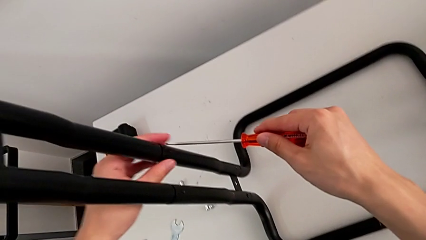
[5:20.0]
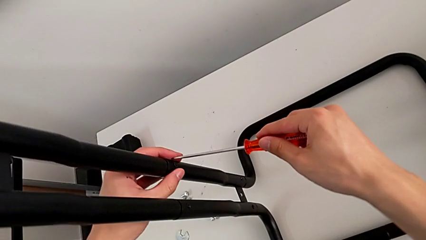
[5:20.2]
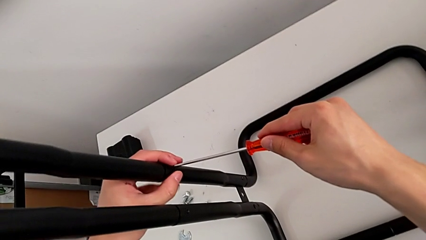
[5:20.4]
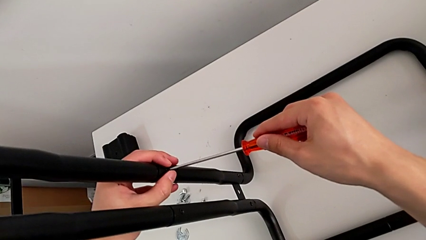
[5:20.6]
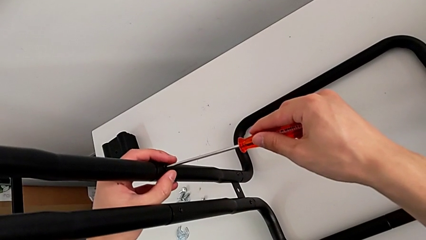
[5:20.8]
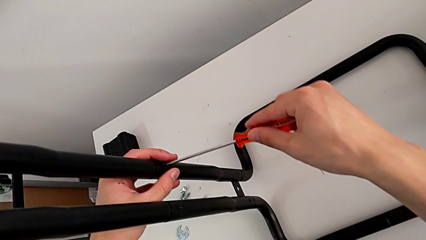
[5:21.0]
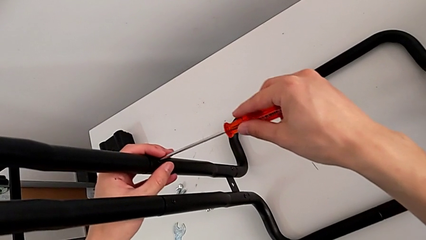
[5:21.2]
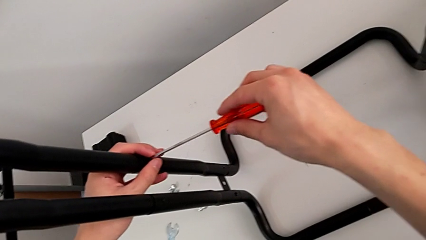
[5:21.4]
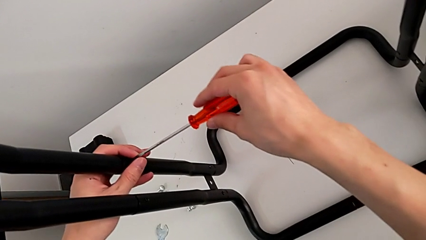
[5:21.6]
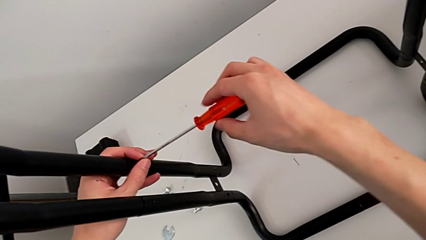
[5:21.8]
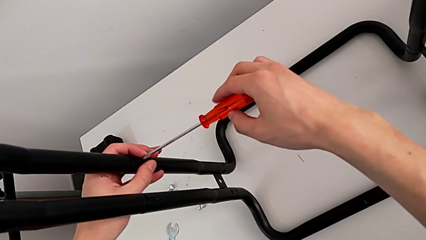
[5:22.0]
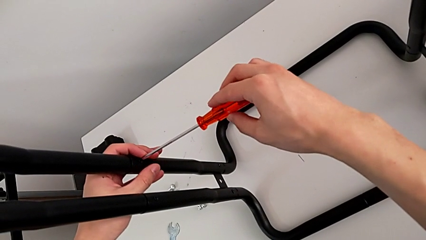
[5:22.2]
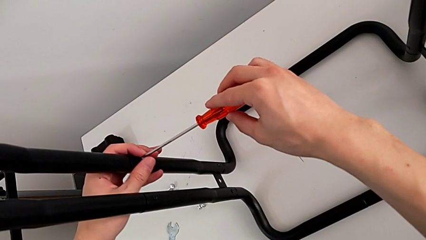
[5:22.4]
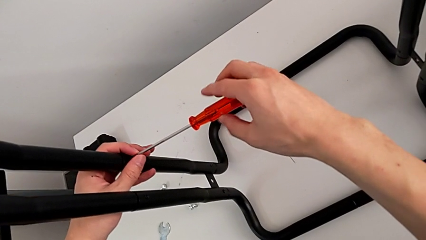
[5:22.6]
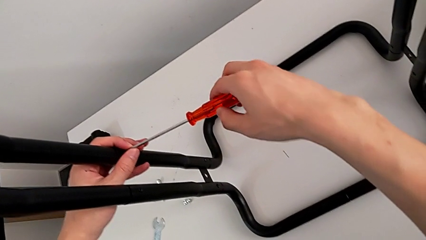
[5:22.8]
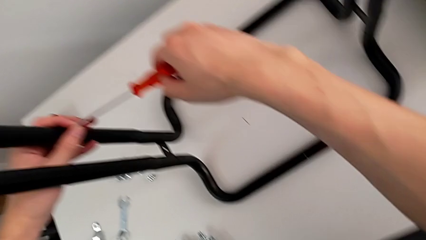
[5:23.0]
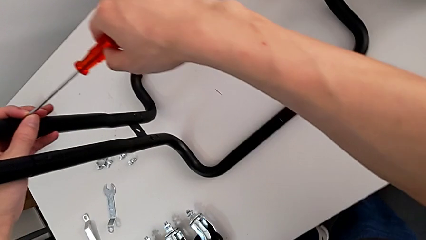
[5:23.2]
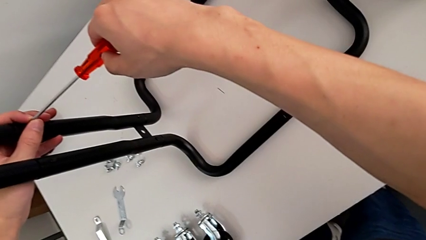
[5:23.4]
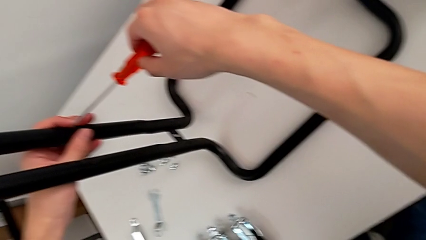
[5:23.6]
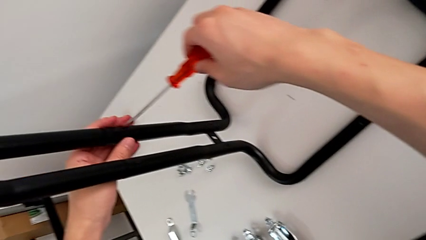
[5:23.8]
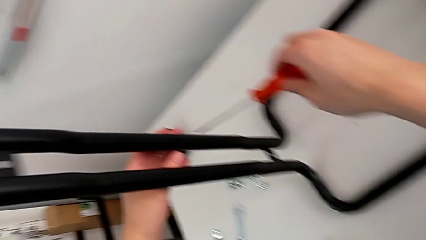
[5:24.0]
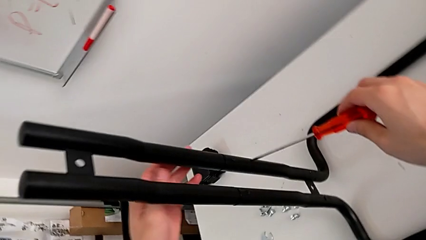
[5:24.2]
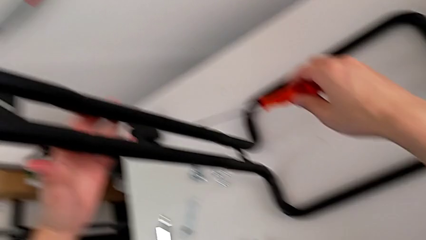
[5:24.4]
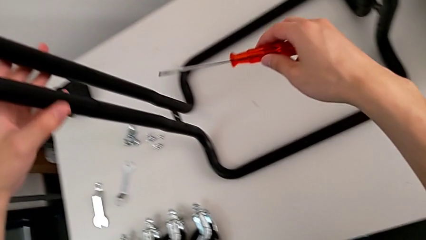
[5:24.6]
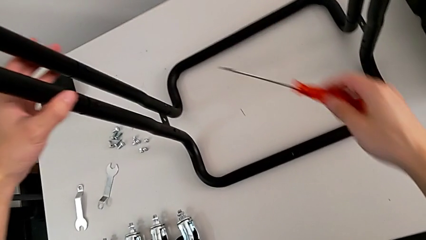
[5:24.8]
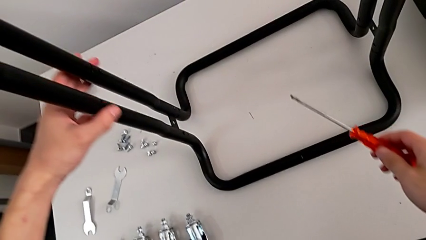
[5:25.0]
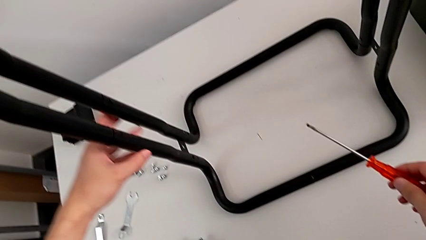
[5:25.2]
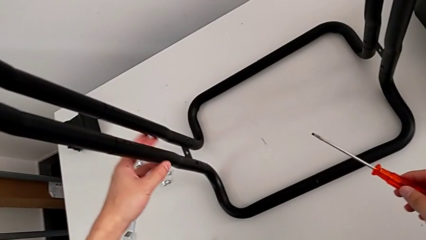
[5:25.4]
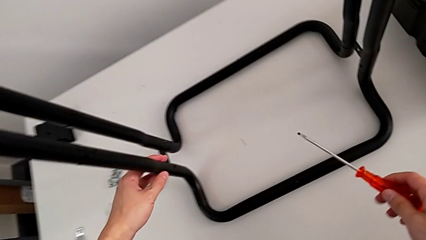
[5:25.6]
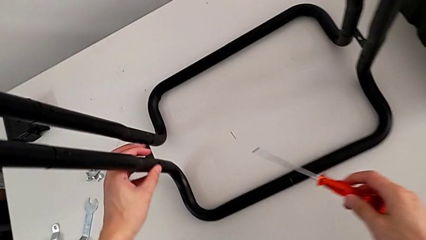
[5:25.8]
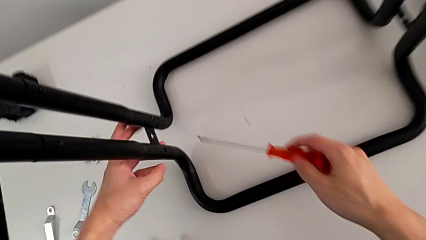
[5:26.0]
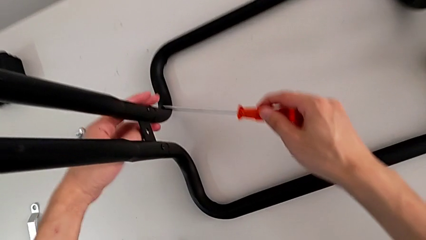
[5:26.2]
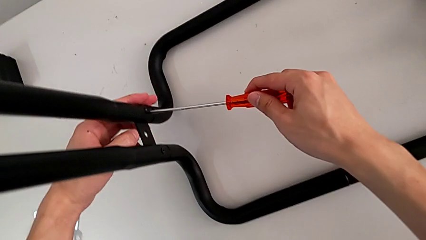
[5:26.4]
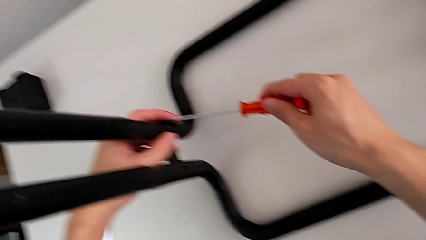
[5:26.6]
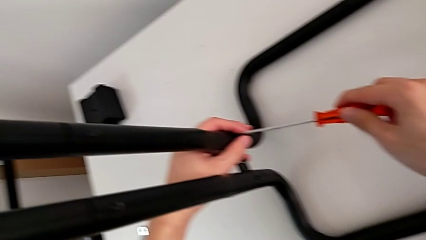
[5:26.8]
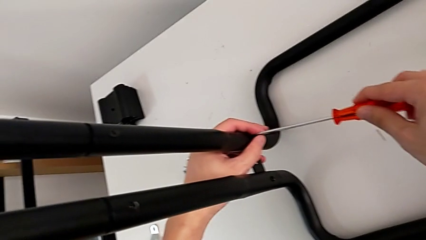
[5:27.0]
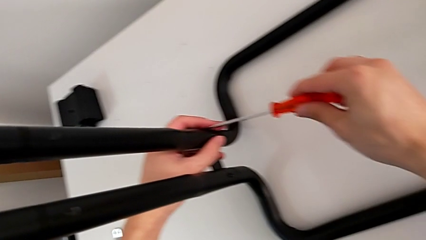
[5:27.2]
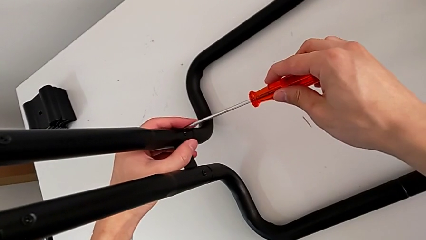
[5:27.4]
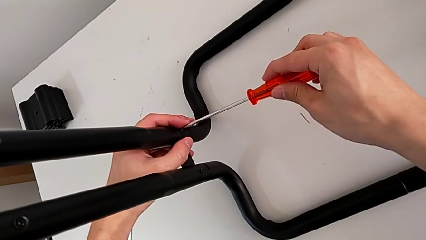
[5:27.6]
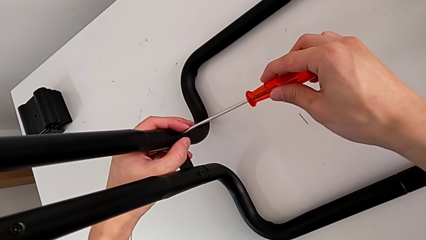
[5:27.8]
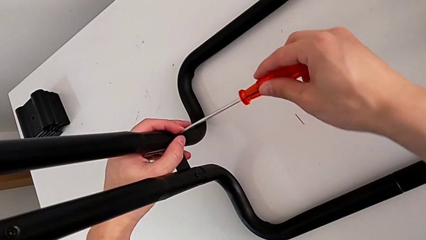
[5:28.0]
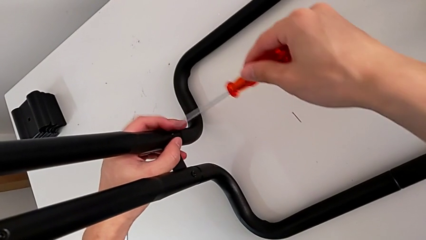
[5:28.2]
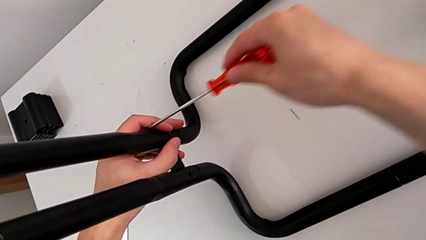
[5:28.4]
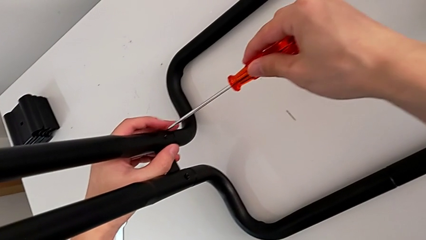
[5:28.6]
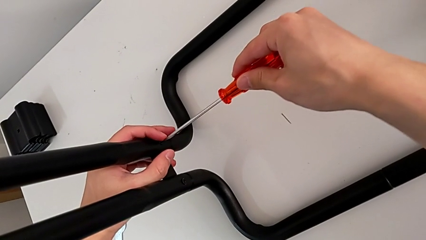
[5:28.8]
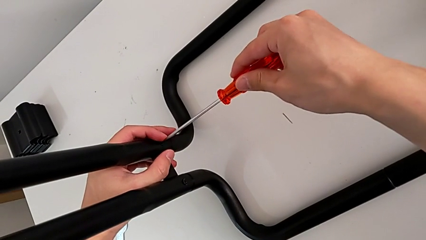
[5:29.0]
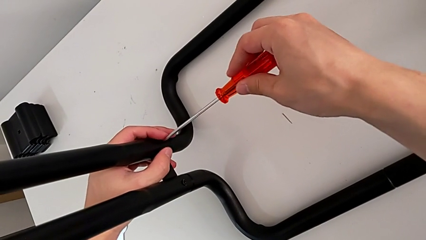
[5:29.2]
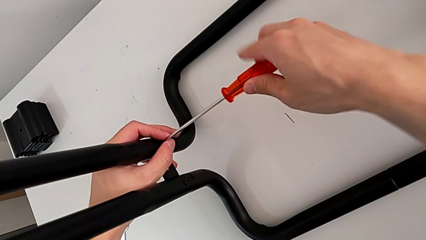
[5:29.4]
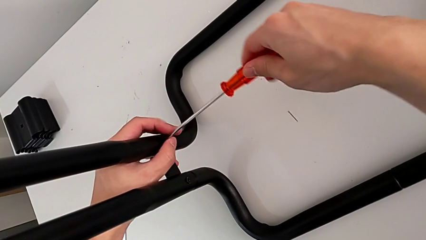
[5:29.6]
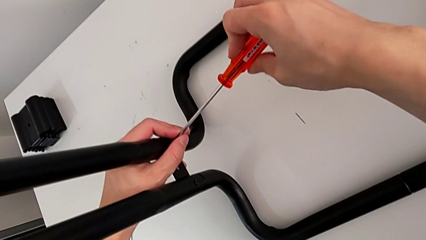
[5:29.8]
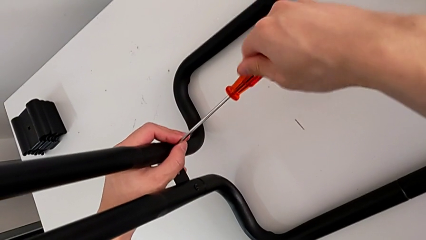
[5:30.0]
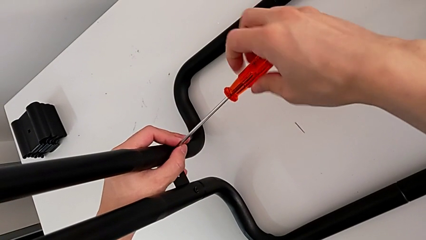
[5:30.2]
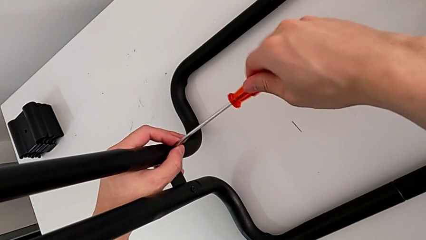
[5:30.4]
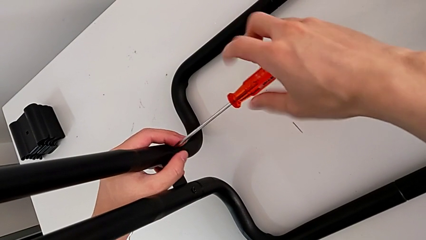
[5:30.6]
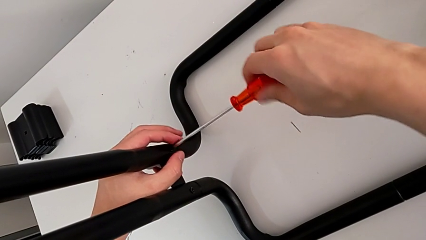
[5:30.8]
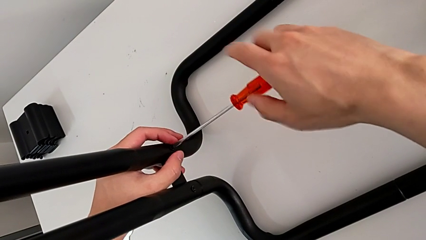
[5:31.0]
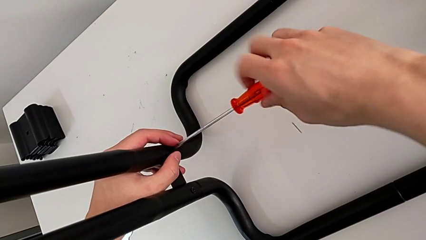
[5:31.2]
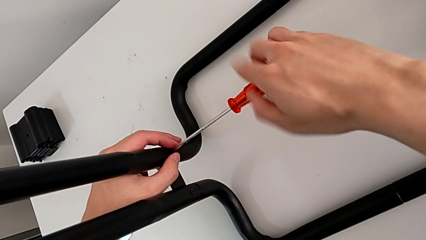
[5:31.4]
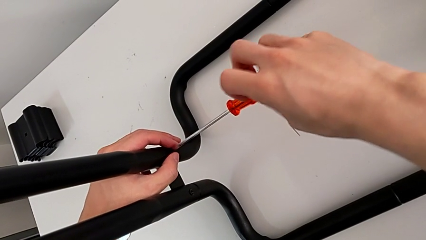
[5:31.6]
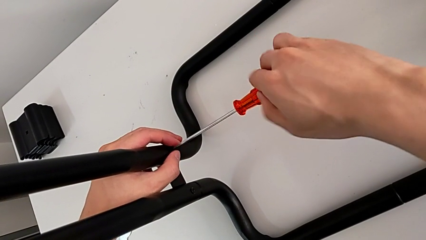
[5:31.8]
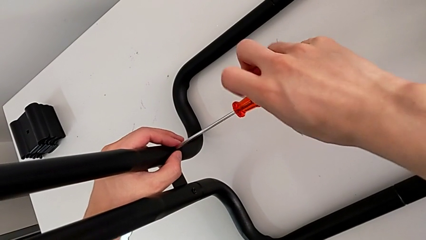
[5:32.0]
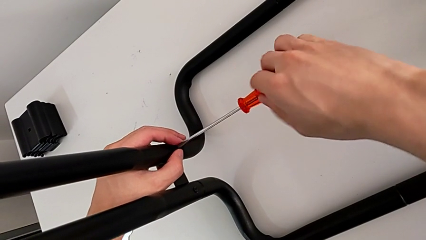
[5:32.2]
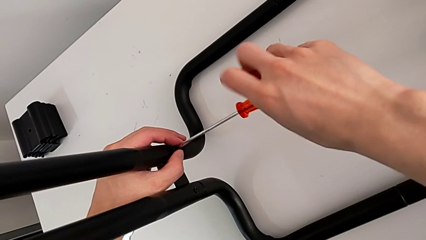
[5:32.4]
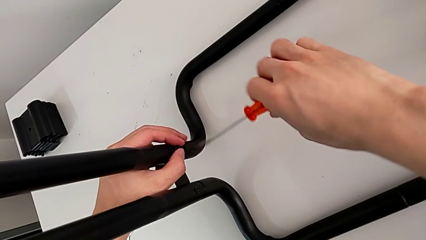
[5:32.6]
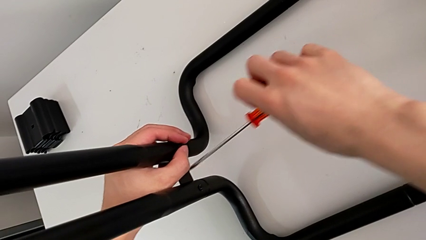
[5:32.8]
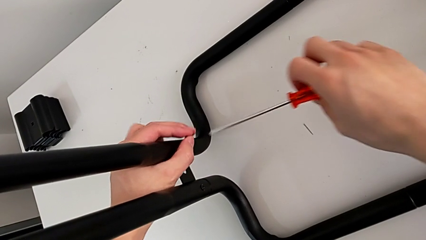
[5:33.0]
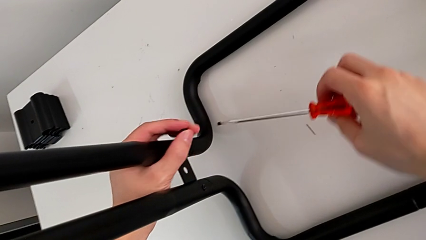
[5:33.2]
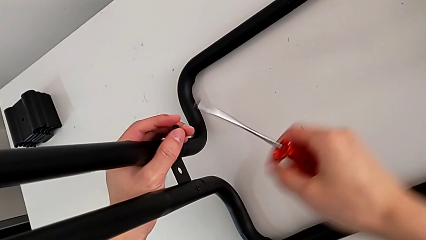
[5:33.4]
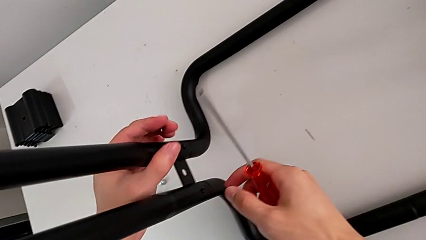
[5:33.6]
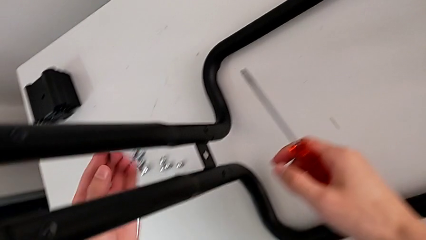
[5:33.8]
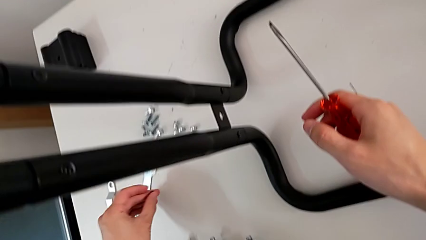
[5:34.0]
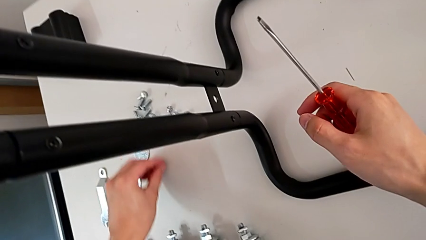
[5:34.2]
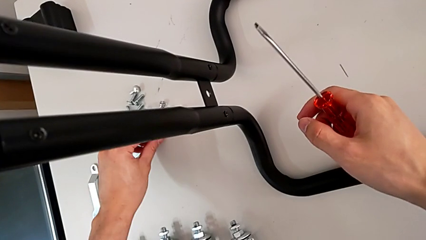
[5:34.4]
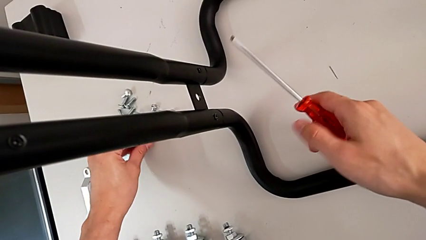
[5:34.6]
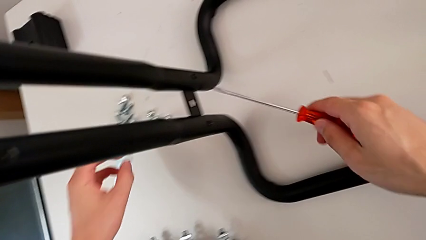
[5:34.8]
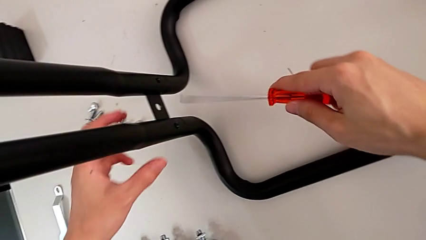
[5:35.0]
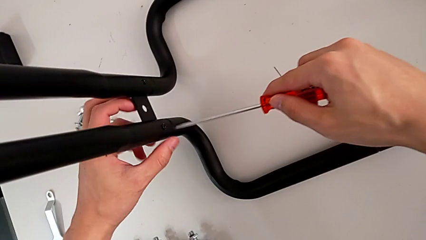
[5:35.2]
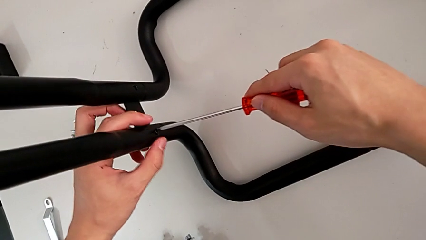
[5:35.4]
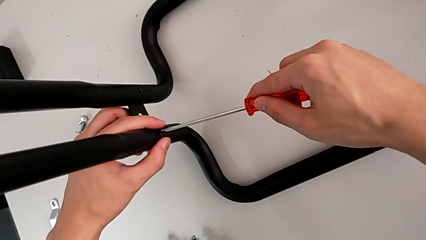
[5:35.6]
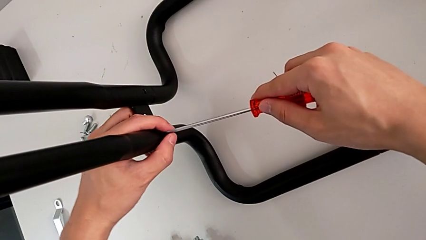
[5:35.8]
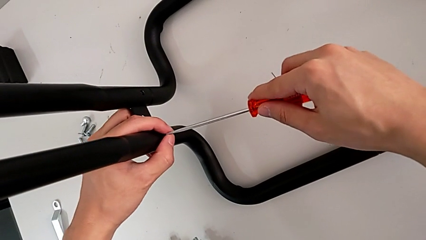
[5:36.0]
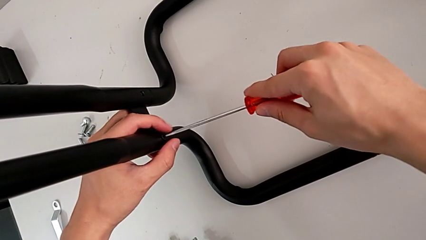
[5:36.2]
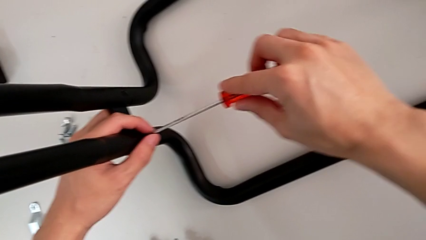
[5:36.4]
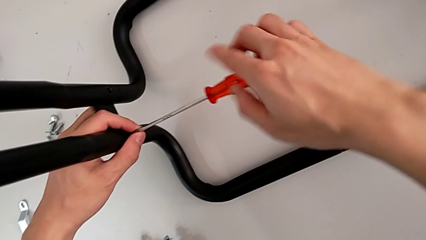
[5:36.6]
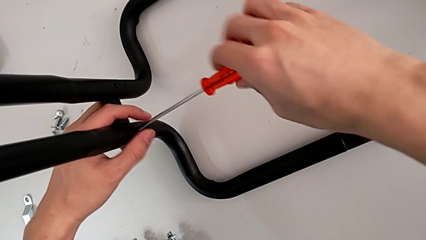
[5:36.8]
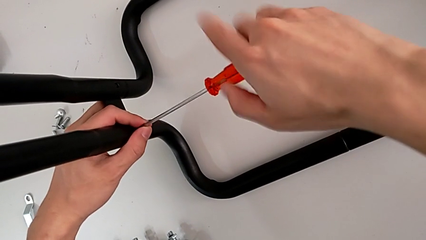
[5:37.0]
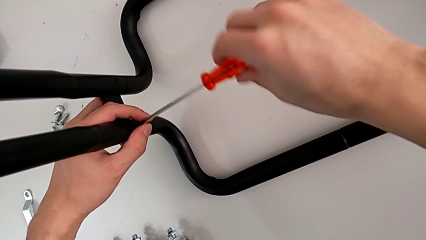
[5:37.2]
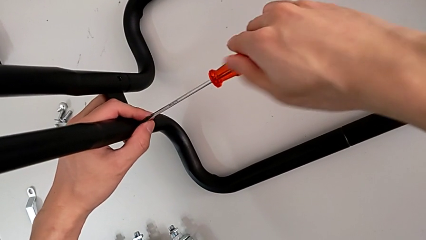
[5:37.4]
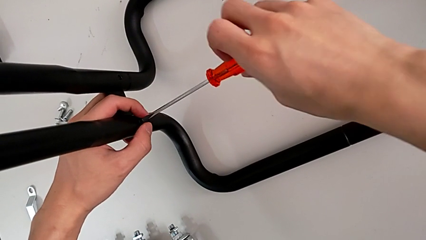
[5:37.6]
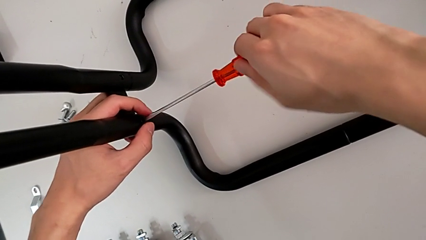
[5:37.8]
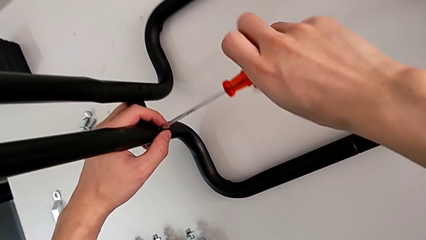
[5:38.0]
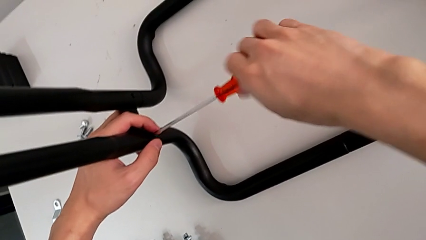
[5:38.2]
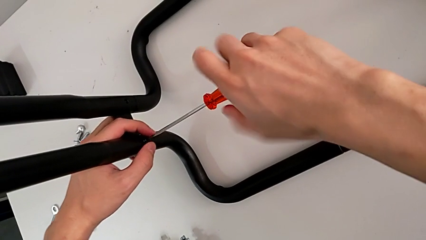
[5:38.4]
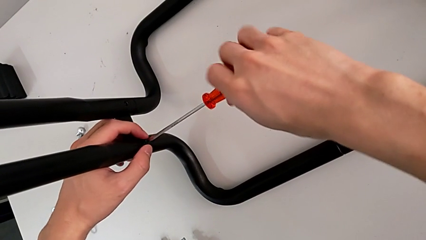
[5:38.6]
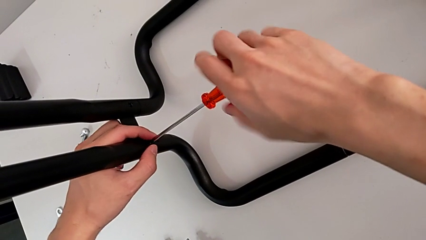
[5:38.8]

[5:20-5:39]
The camera wearer is disassembling the half frame. They wrongly unscrew the screw, approach the first screw, unscrew it, grab it, approach the second screw and unscrew it.
